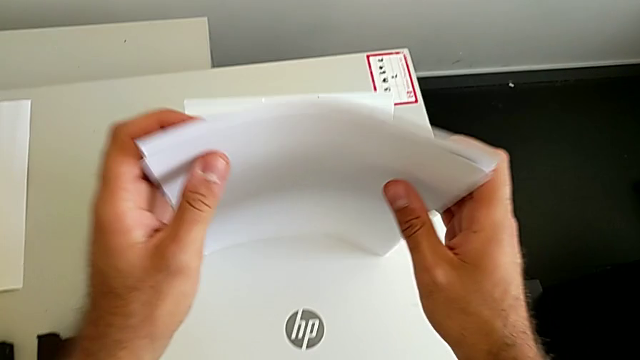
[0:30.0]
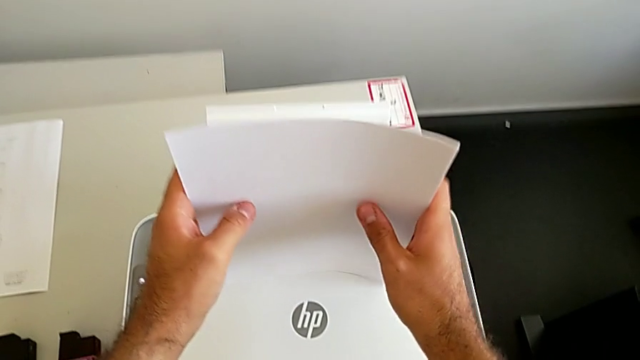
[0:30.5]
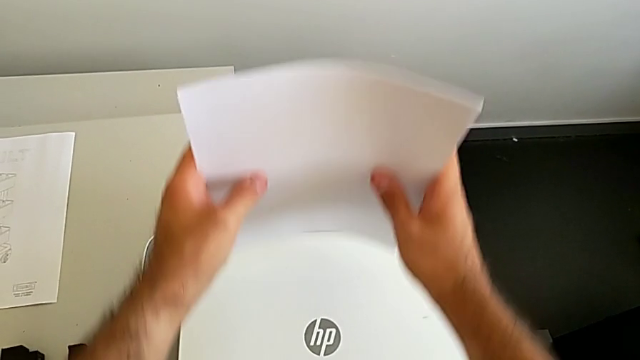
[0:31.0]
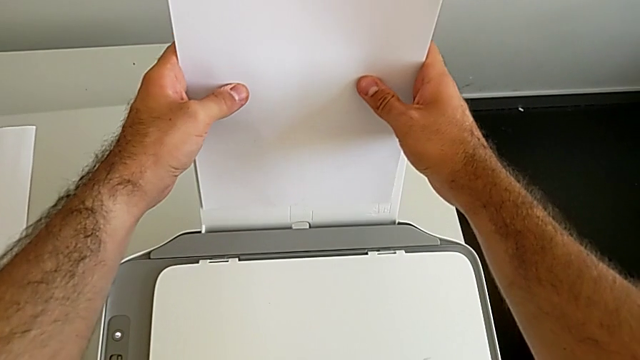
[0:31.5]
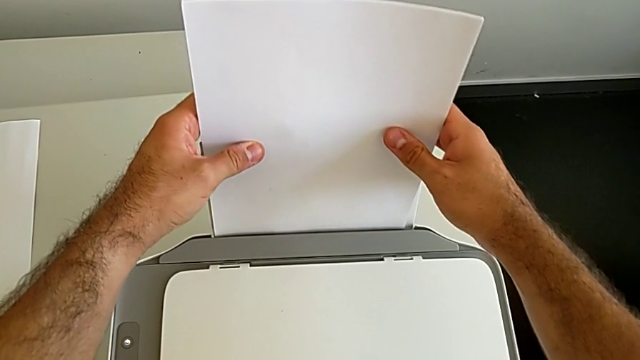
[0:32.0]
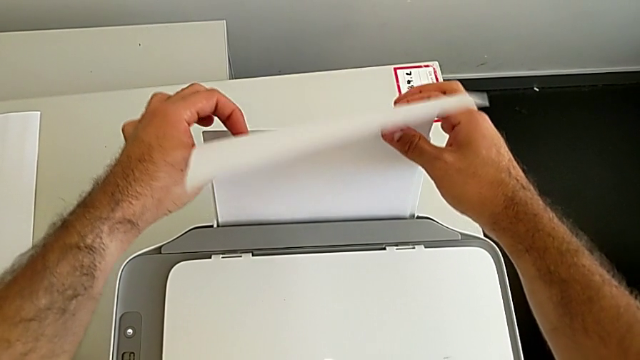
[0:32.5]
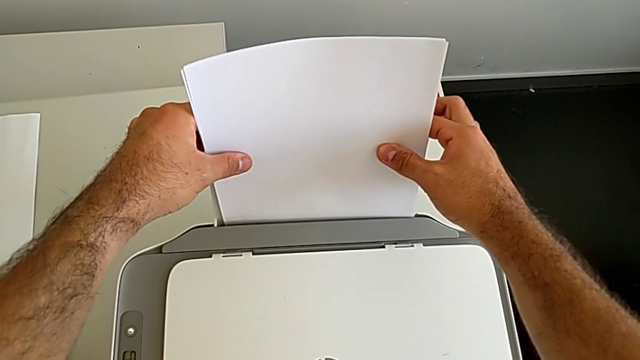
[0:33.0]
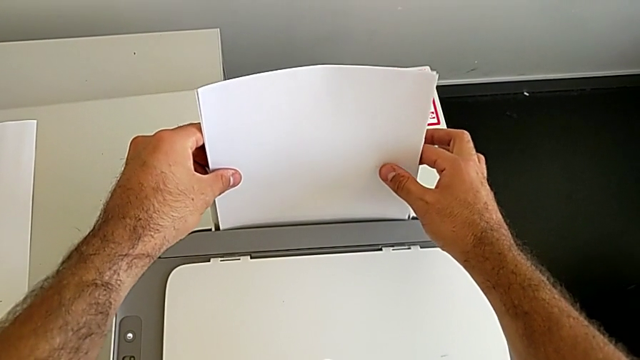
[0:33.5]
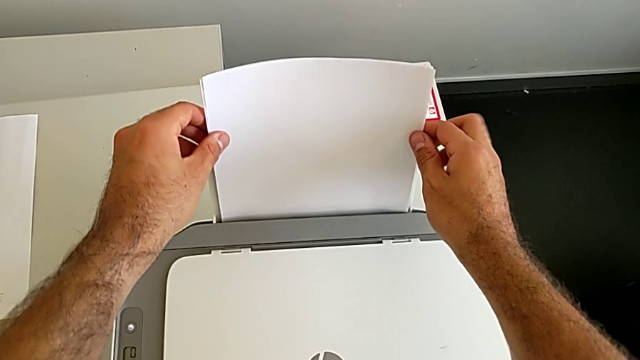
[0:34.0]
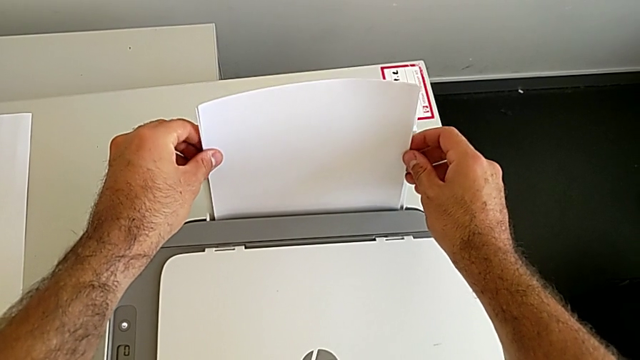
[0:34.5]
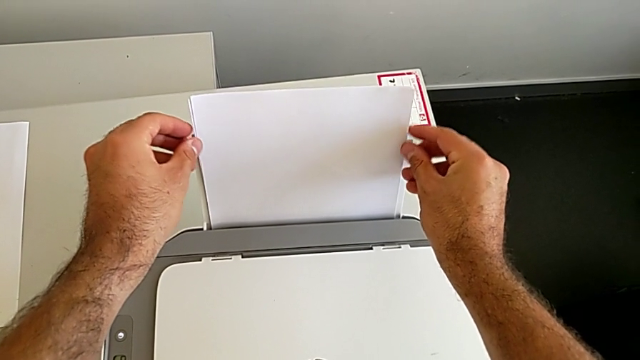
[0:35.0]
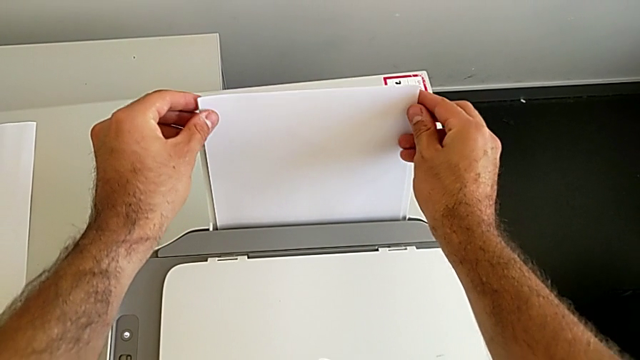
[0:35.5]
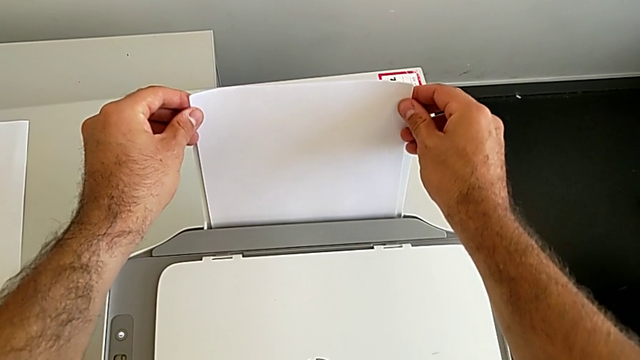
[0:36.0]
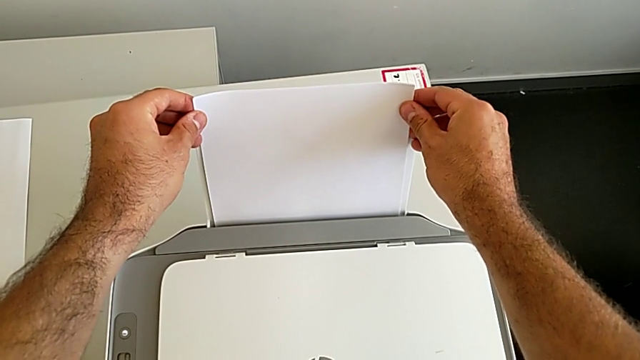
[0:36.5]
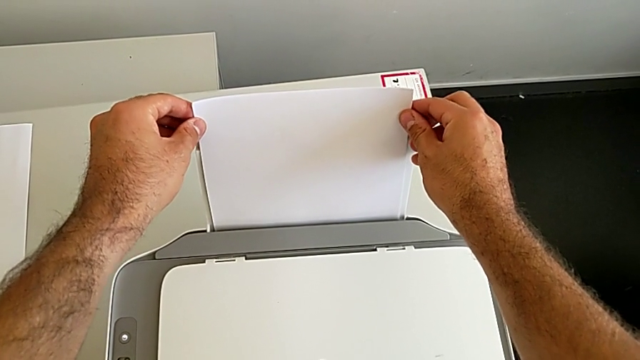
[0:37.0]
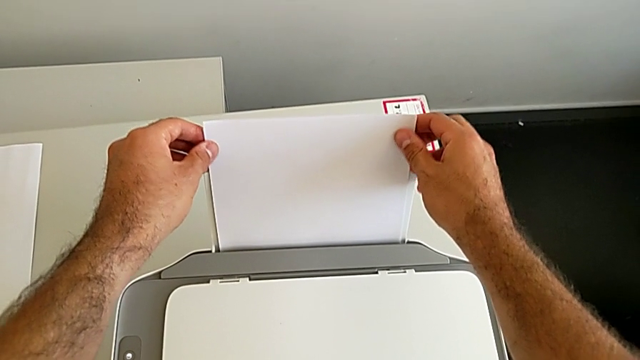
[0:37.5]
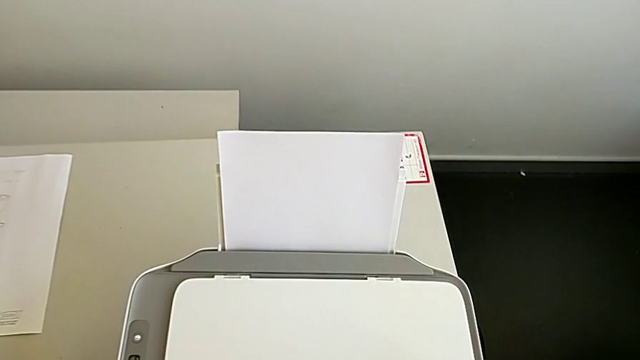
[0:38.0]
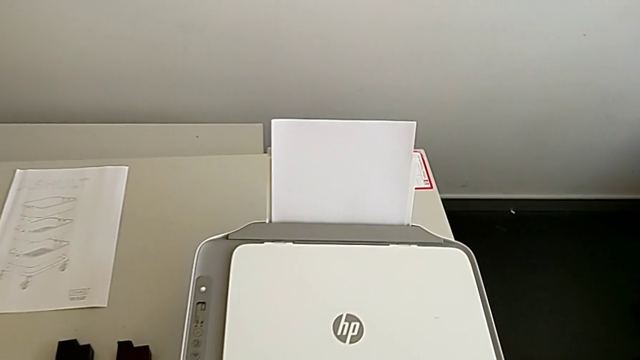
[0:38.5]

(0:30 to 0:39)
The camera wearer is loading a paper stack into the printer. They keep placing the paper stack.

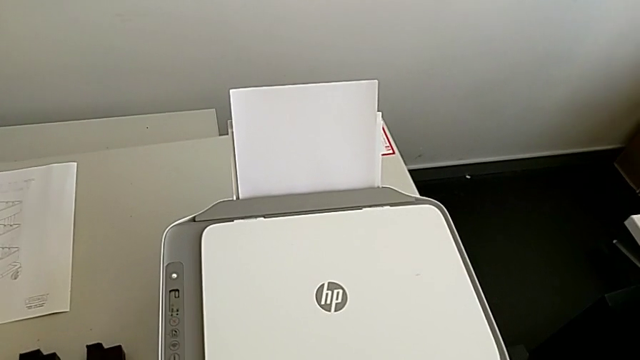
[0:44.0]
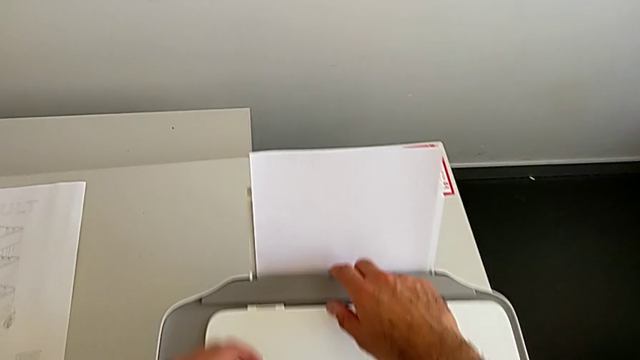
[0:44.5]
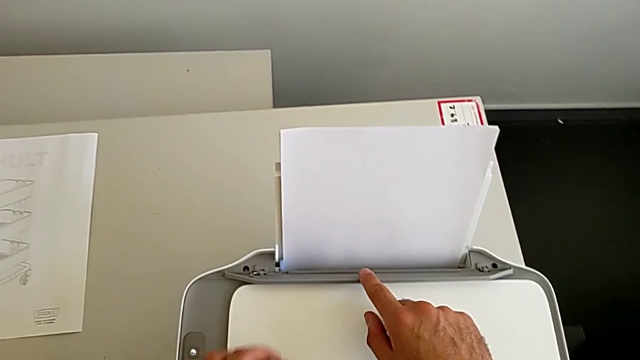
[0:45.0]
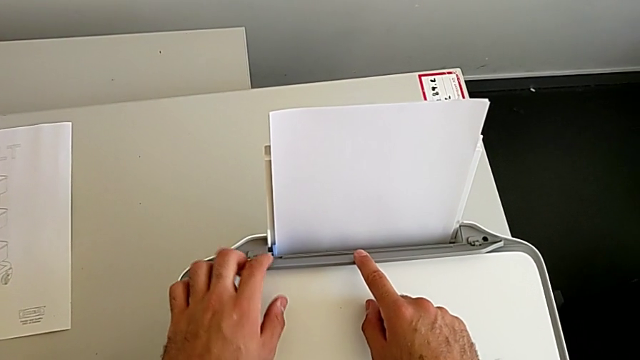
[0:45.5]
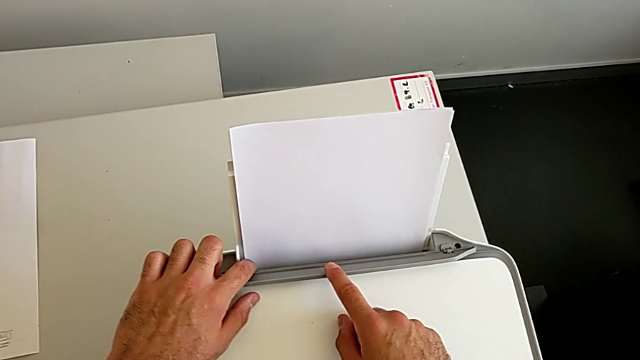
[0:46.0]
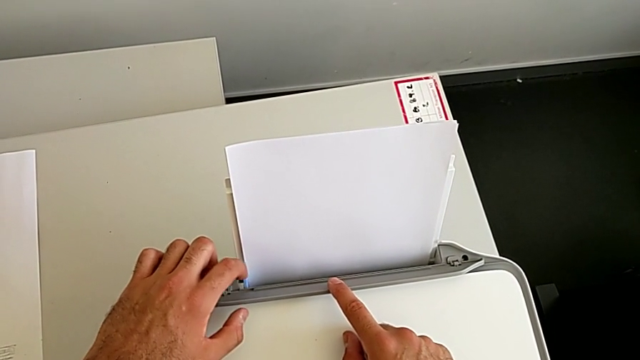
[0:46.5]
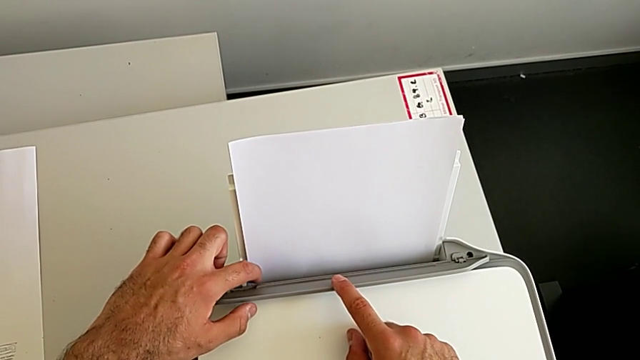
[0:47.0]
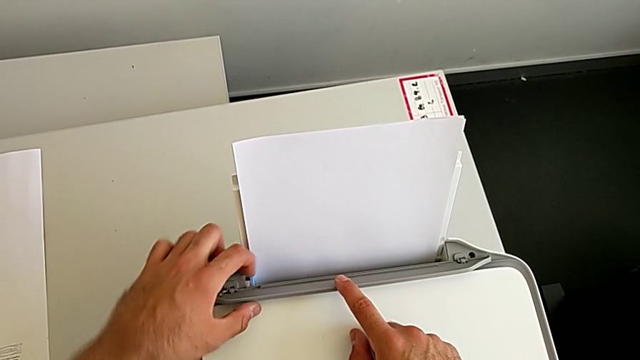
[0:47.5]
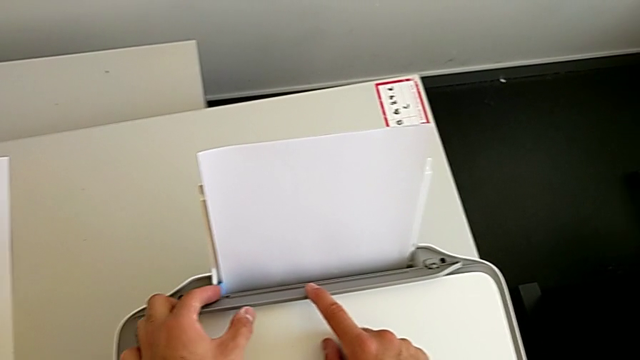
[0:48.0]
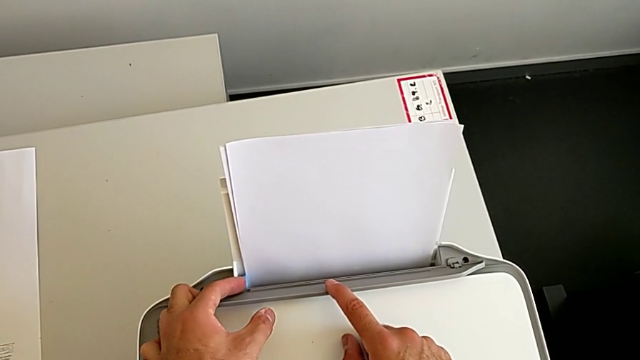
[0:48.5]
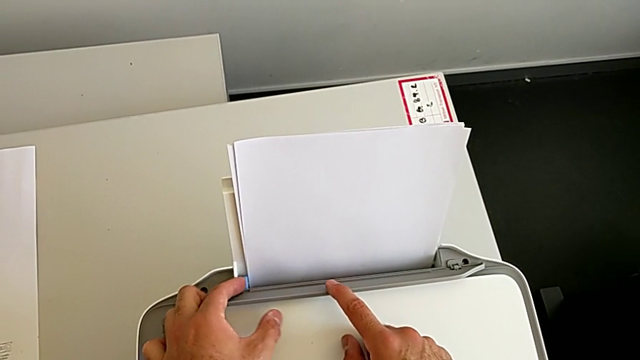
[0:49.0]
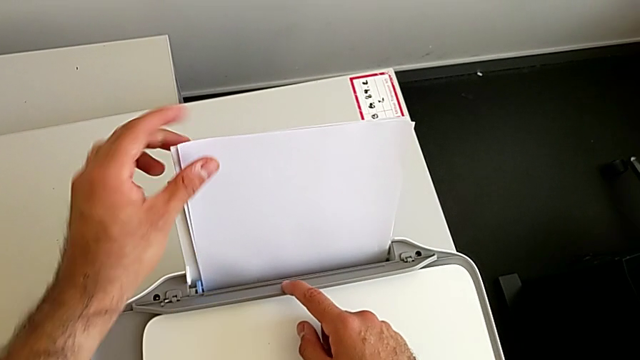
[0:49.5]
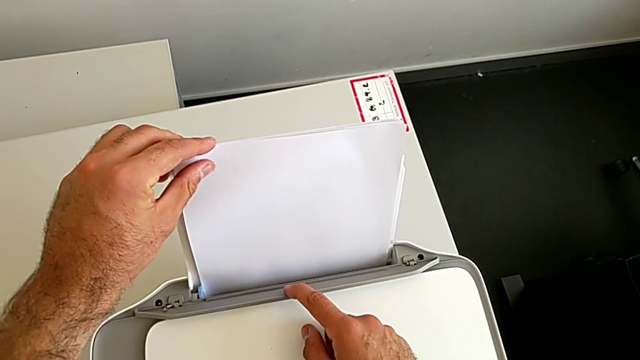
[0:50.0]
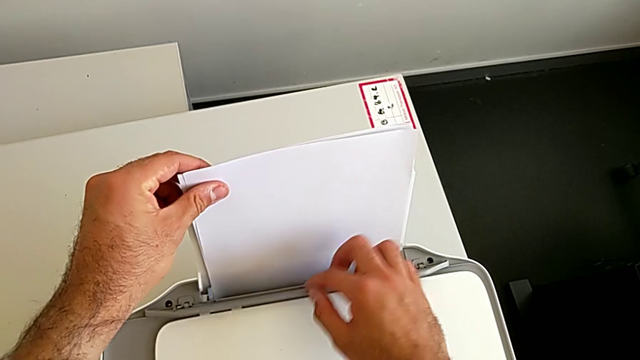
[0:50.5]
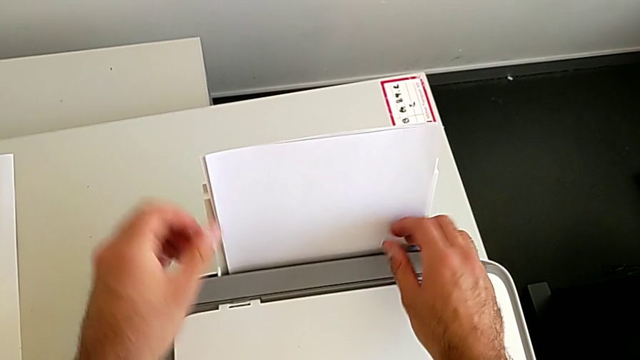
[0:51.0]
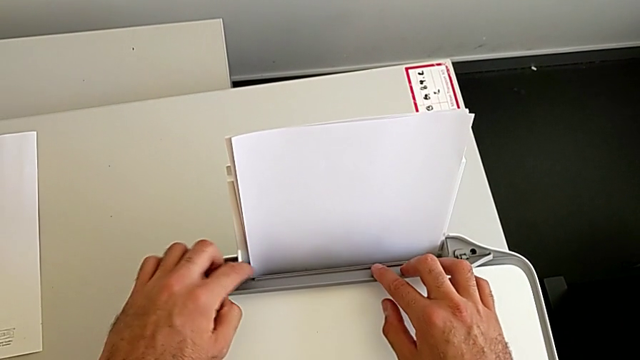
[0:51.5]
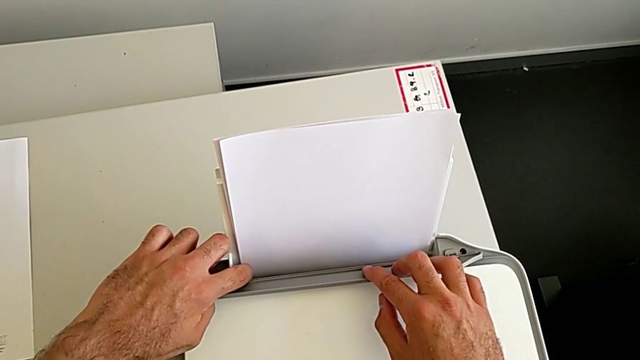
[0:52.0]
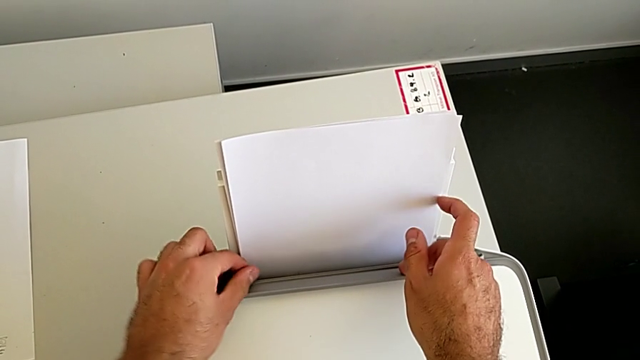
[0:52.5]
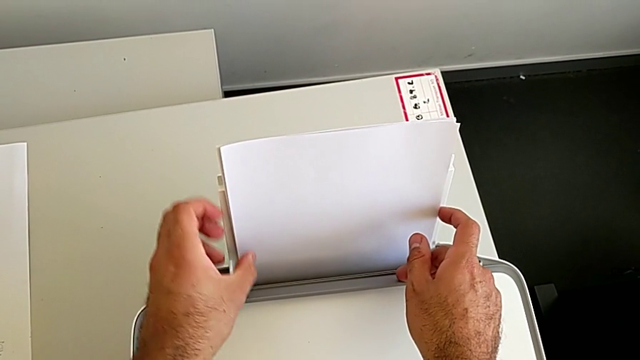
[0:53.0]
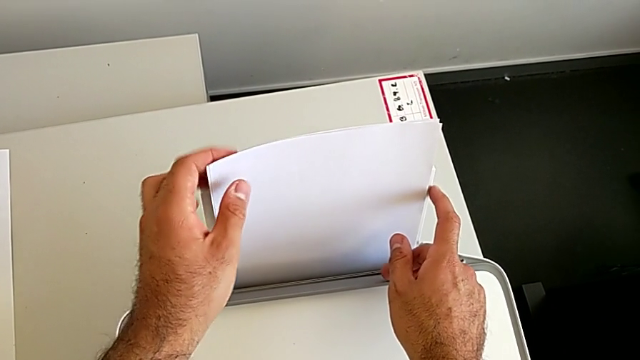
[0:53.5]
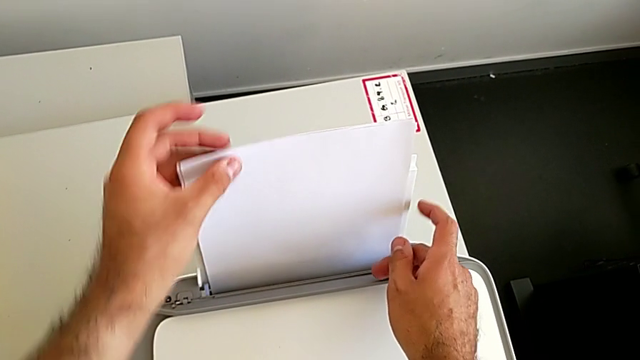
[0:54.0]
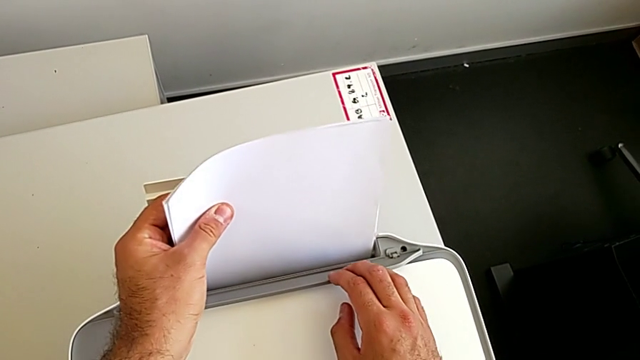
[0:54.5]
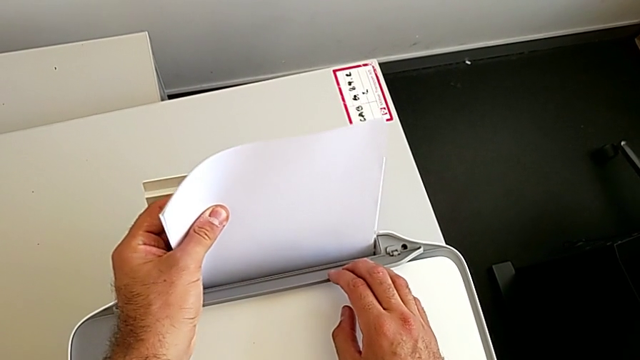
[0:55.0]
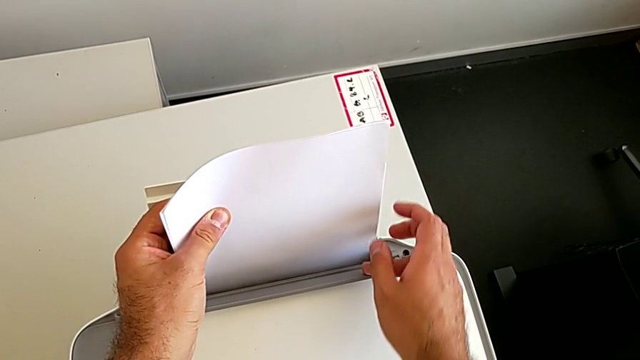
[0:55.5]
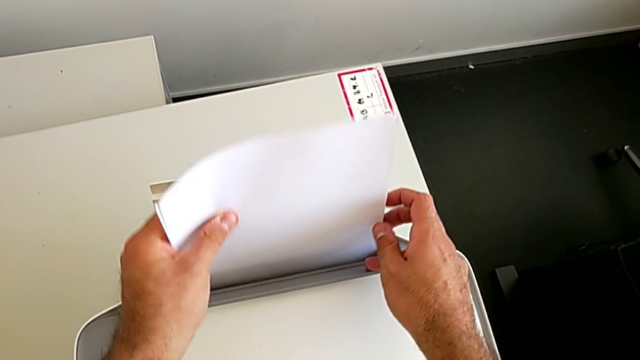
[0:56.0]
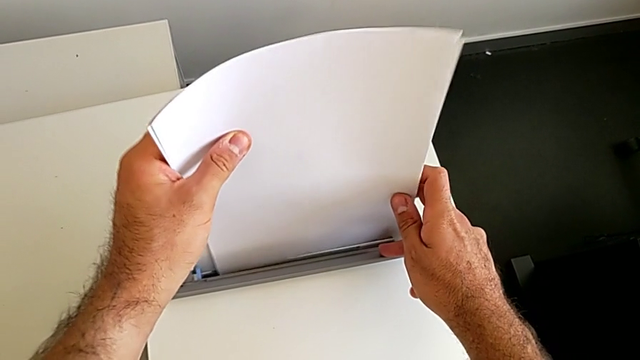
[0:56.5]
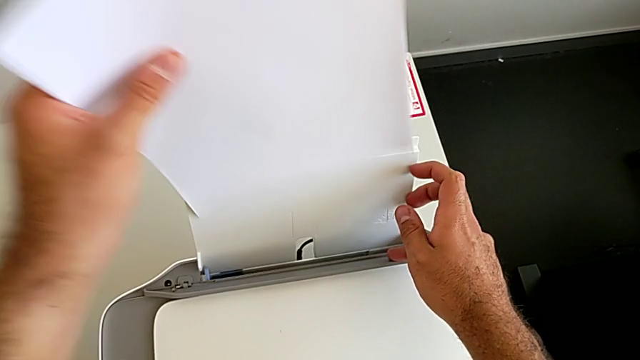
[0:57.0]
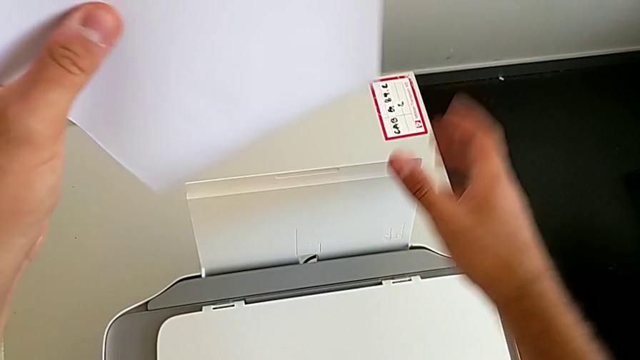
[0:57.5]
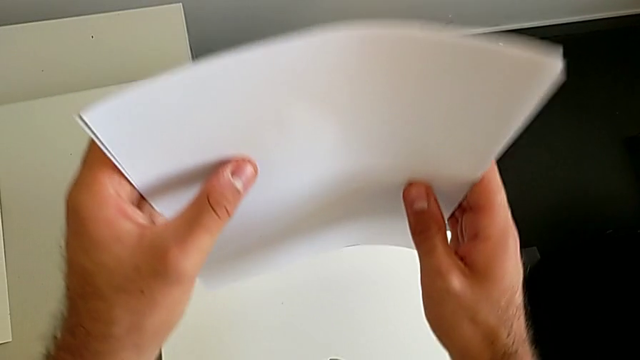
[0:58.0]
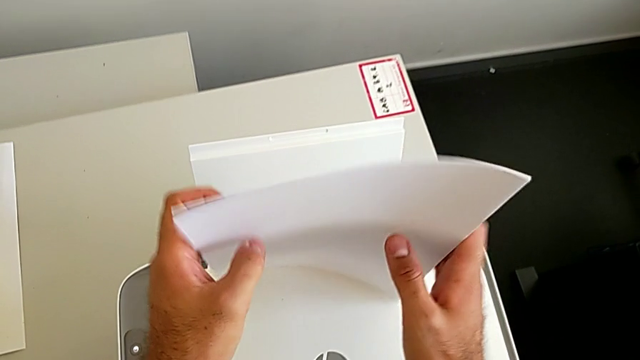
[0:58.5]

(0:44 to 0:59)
The camera wearer is aligning the paper stack correctly. They open the tray shield, touch the blue tab, push it, align the paper stack, grab it, wrongly close the tray shield, open it, align the blue tab, grab the paper stack, withdraw it and align it.
